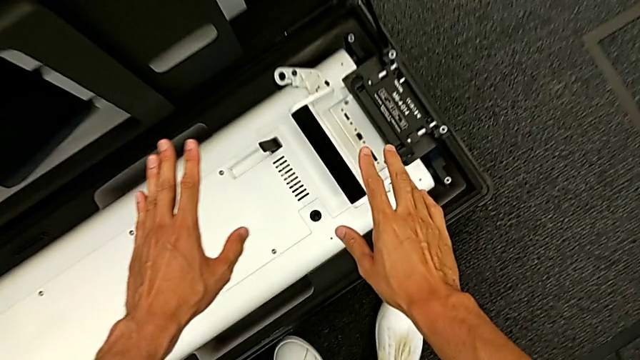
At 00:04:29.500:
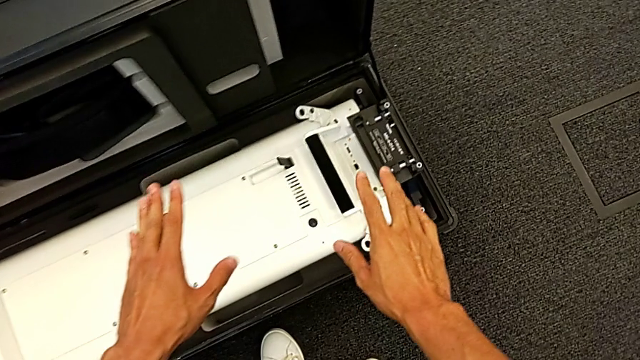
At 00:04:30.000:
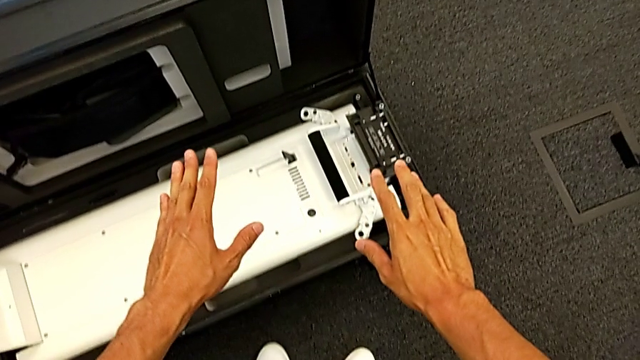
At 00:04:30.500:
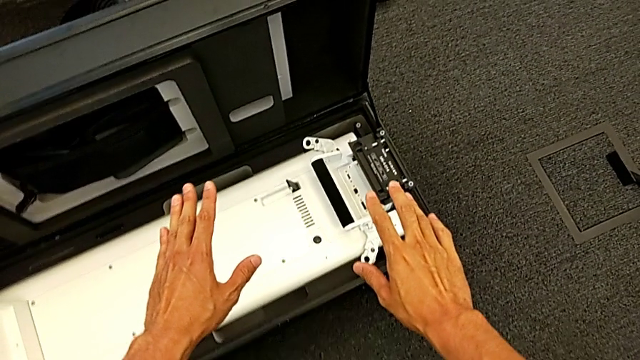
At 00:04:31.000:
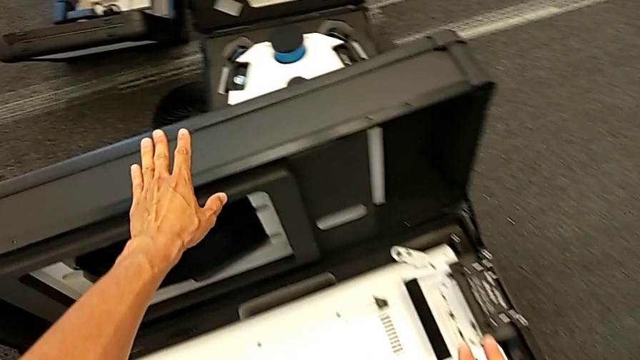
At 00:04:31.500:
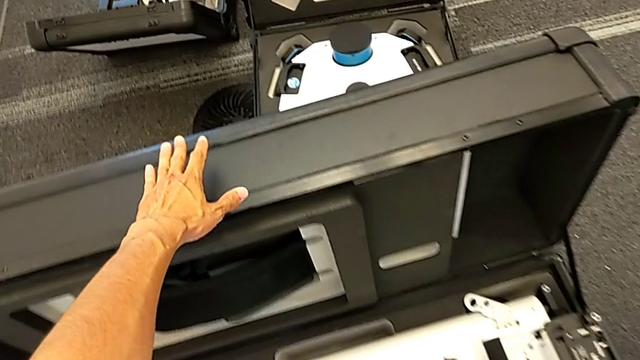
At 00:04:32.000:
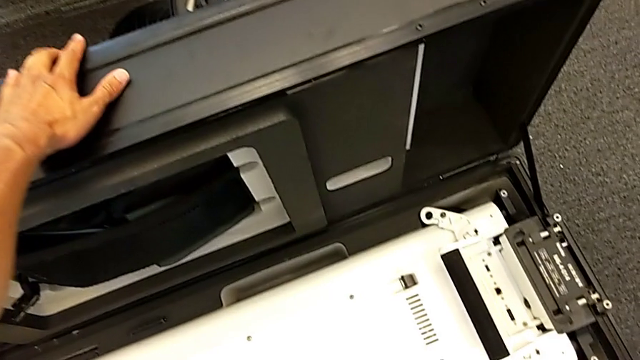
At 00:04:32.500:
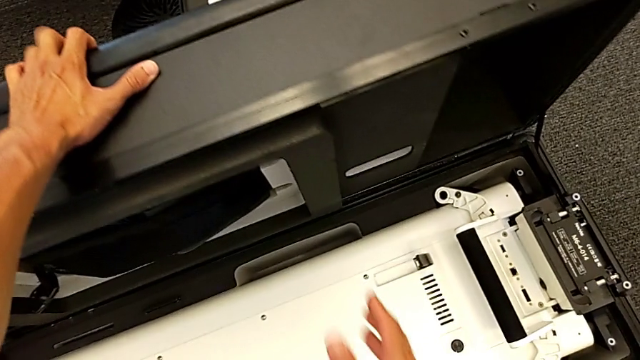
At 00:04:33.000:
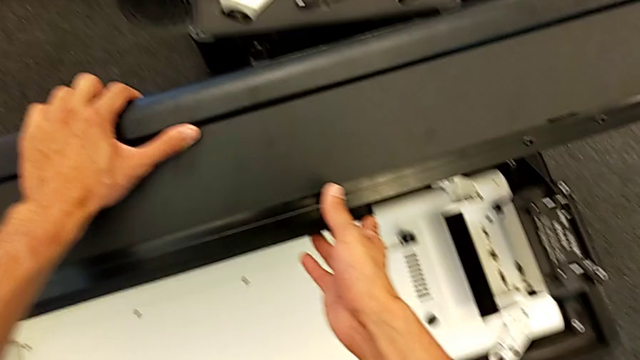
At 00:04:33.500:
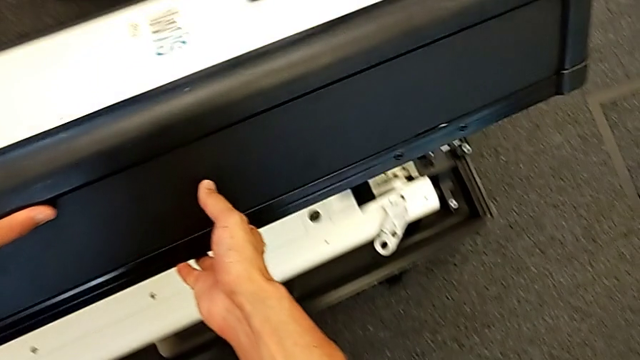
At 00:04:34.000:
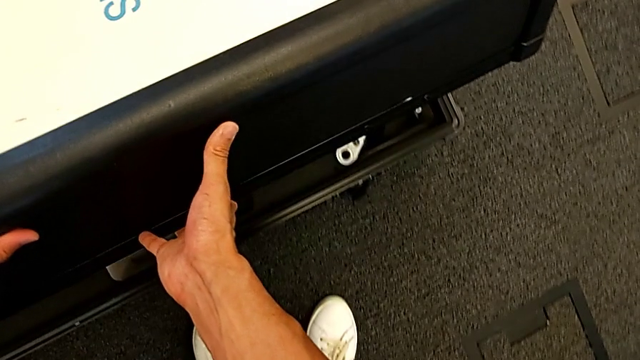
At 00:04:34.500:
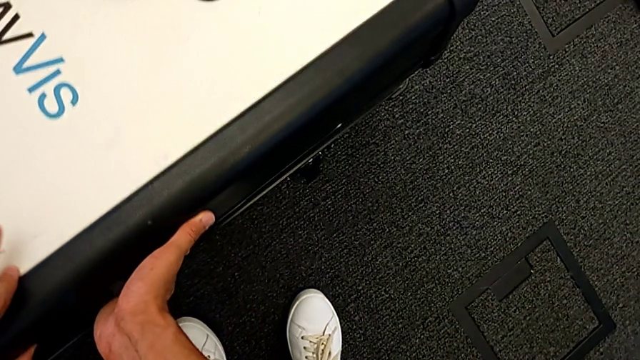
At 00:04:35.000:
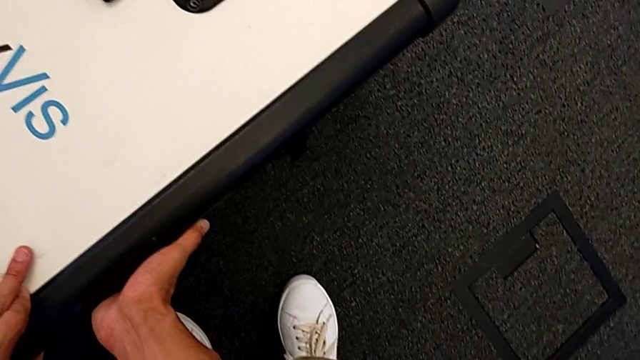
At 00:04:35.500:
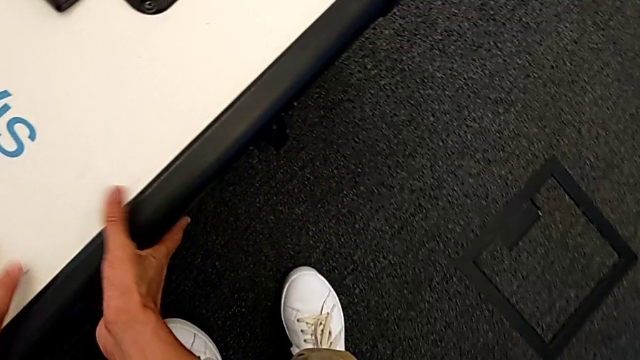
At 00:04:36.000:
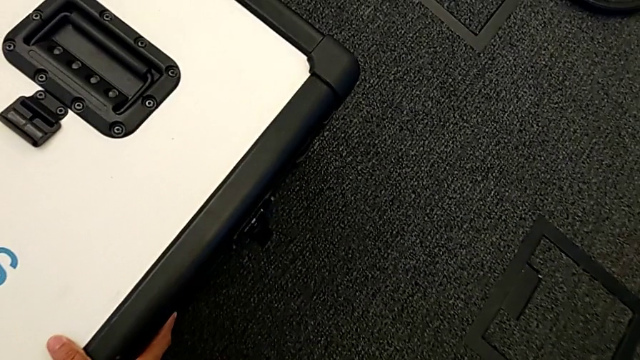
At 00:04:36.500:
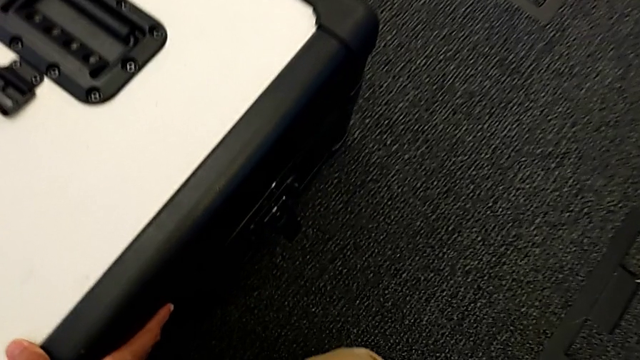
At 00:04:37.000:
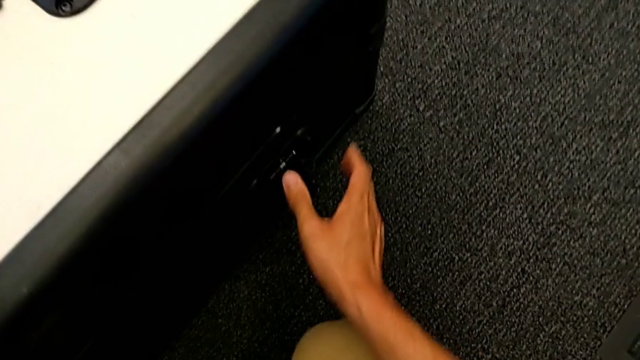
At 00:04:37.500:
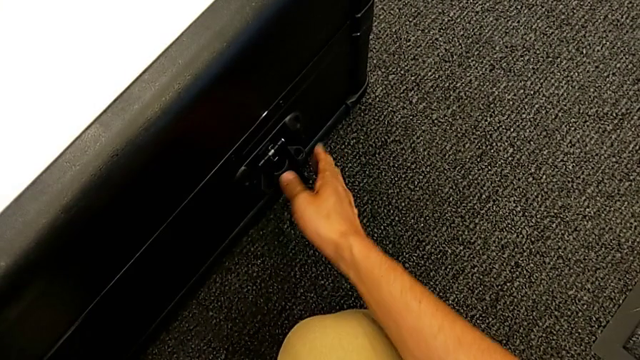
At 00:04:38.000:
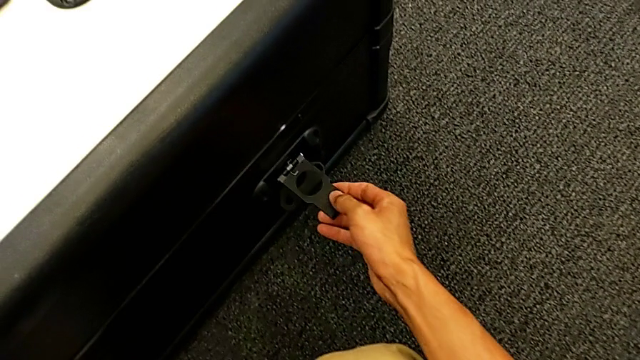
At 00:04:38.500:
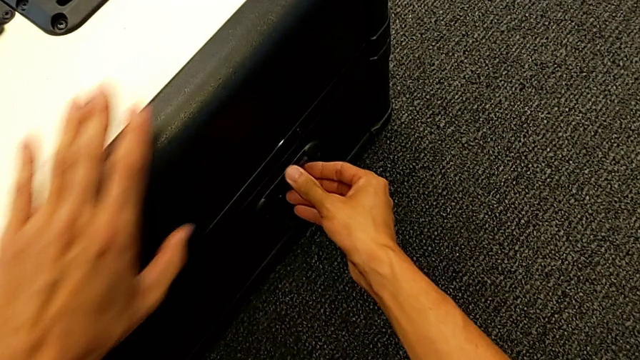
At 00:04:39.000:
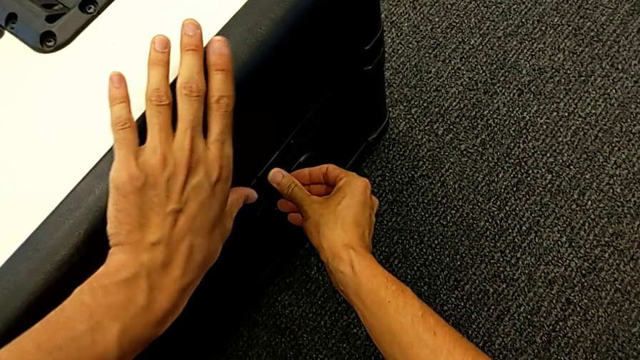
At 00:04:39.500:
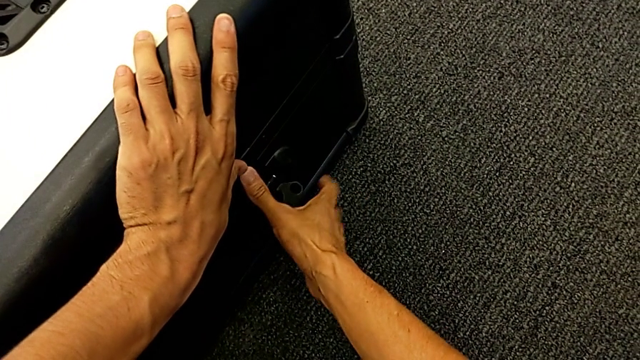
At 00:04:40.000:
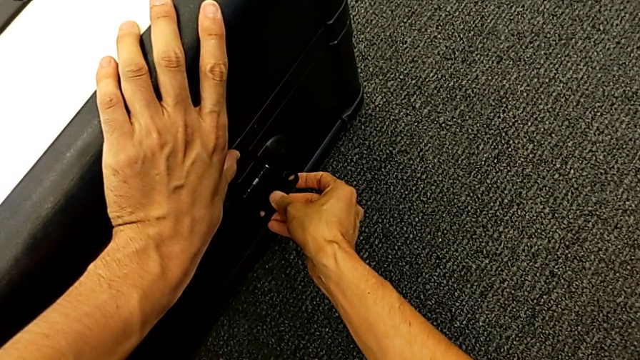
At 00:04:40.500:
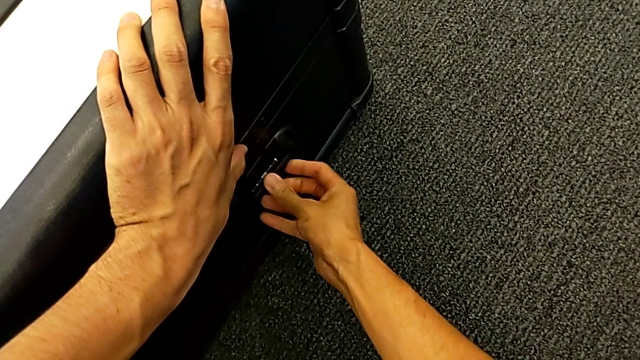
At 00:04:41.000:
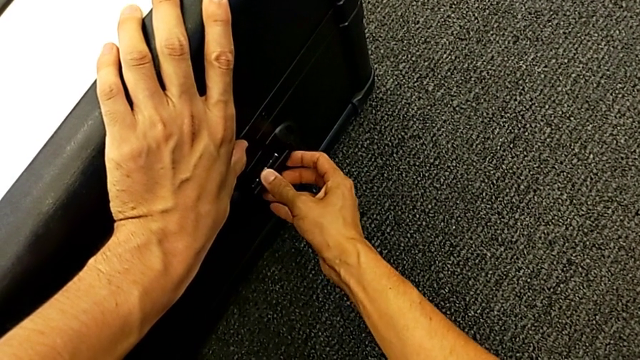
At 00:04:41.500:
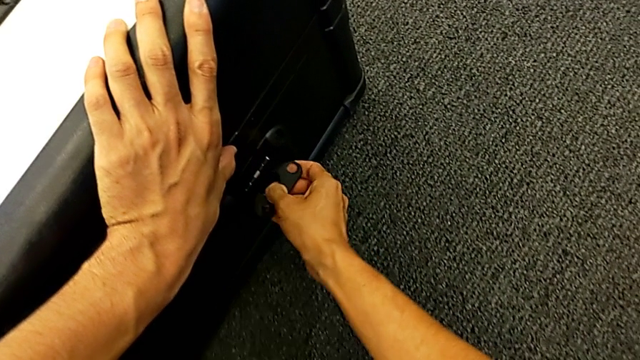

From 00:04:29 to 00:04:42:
The camera wearer is closing the box. They close the box and grab the right box lock.

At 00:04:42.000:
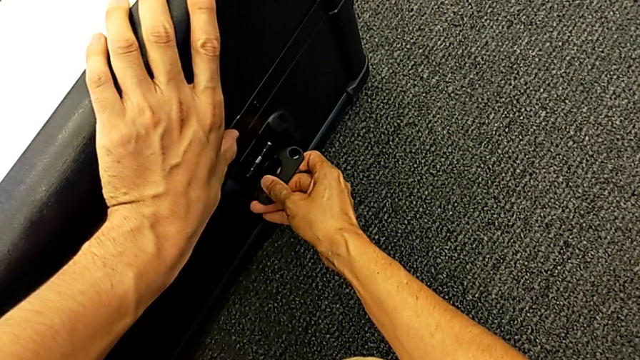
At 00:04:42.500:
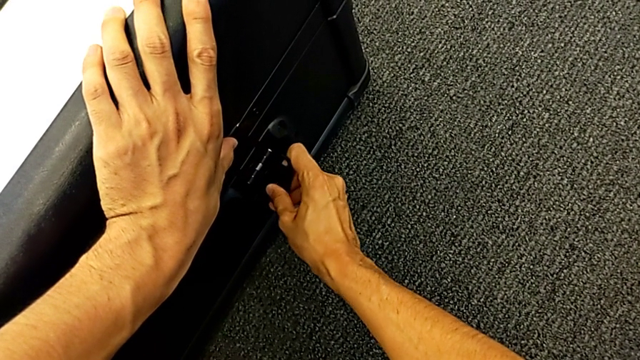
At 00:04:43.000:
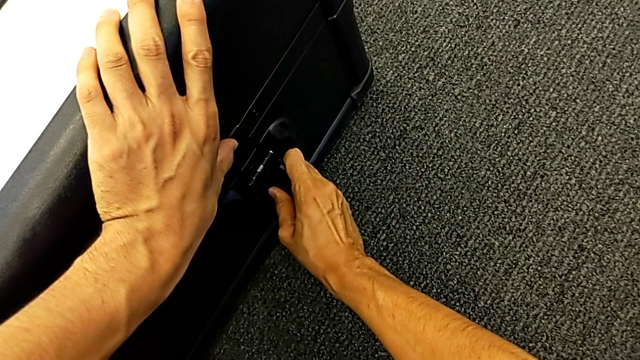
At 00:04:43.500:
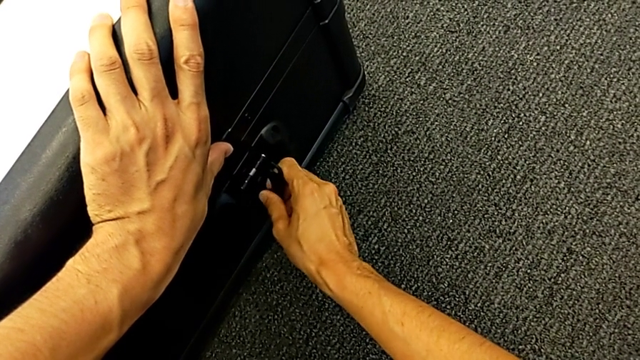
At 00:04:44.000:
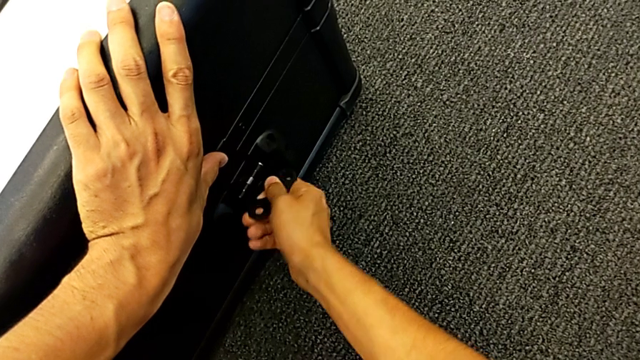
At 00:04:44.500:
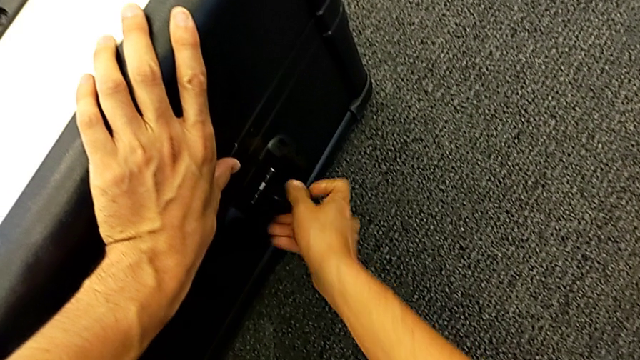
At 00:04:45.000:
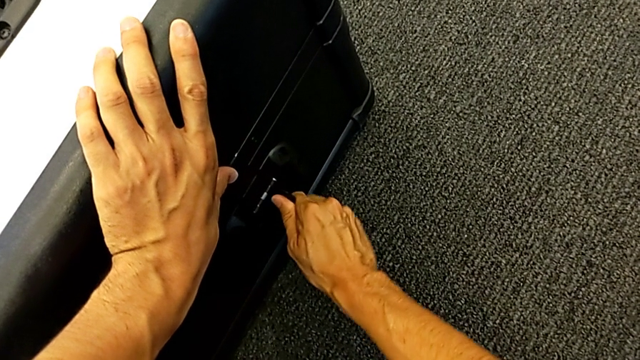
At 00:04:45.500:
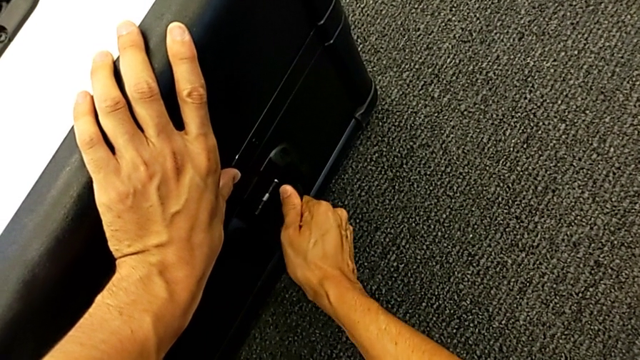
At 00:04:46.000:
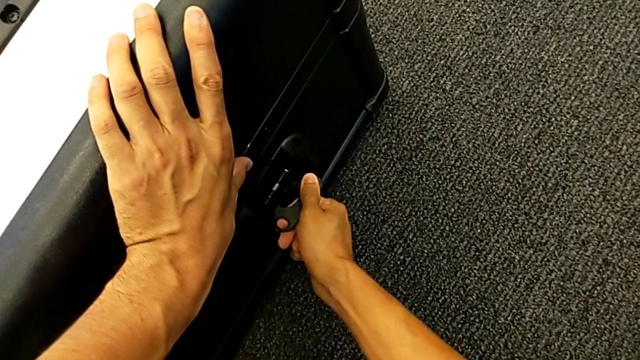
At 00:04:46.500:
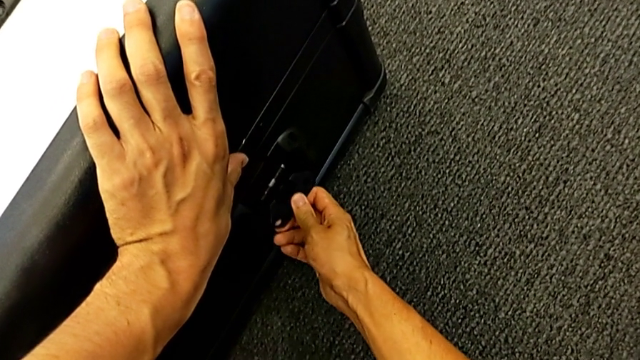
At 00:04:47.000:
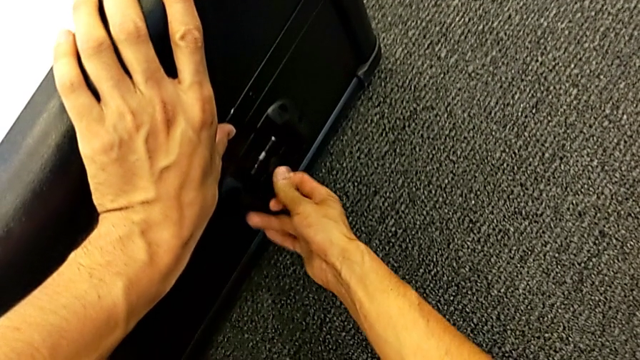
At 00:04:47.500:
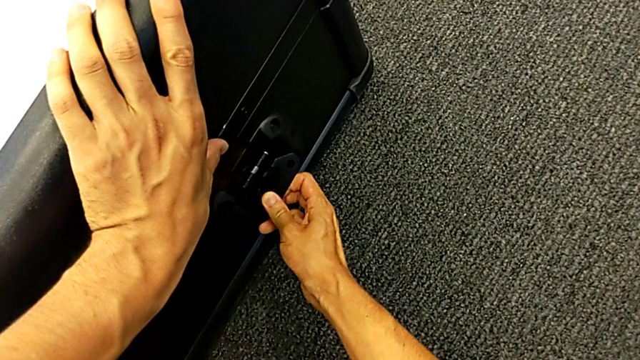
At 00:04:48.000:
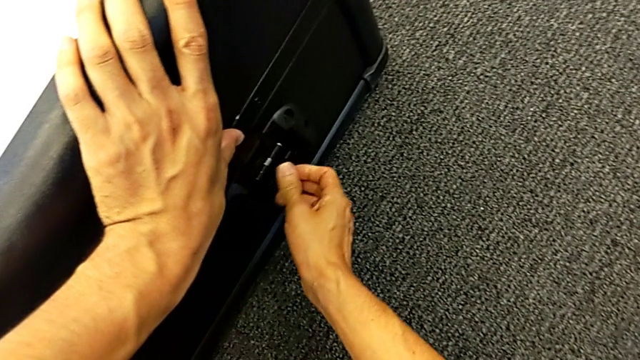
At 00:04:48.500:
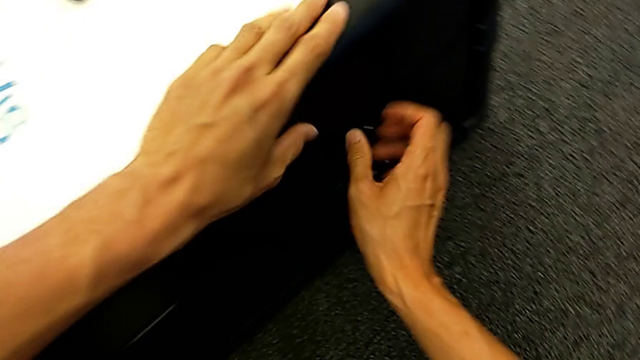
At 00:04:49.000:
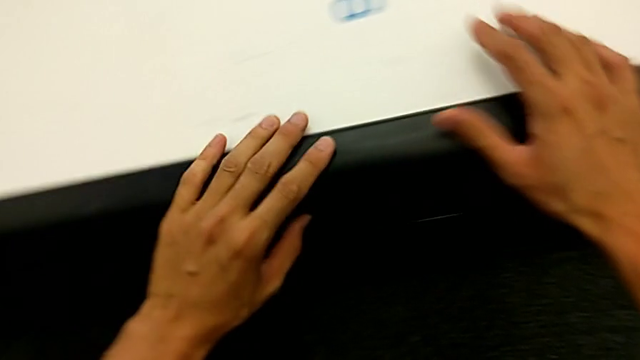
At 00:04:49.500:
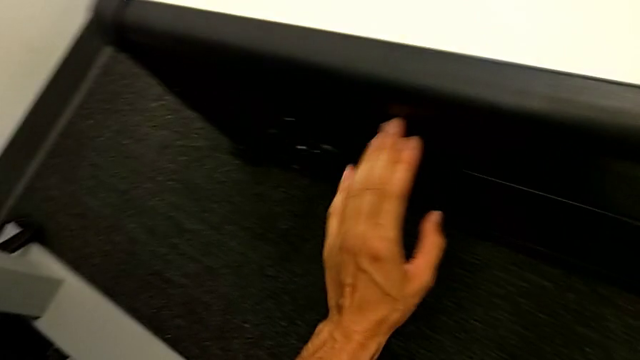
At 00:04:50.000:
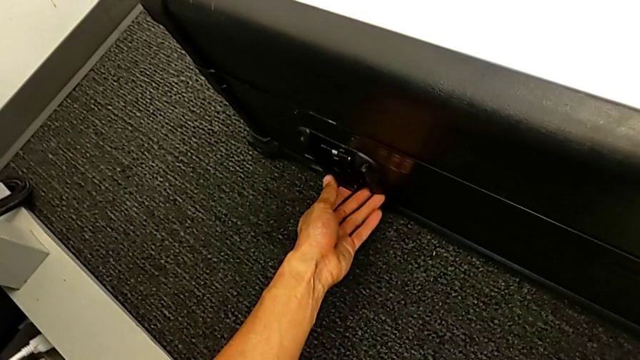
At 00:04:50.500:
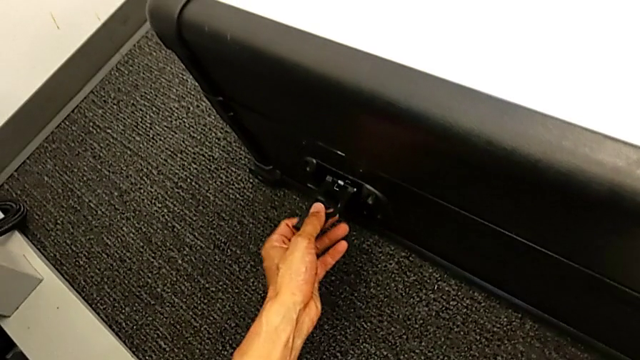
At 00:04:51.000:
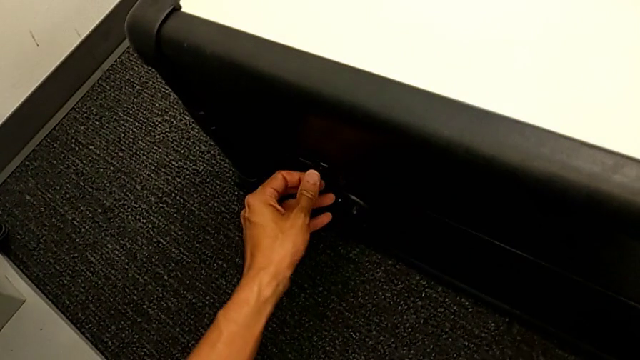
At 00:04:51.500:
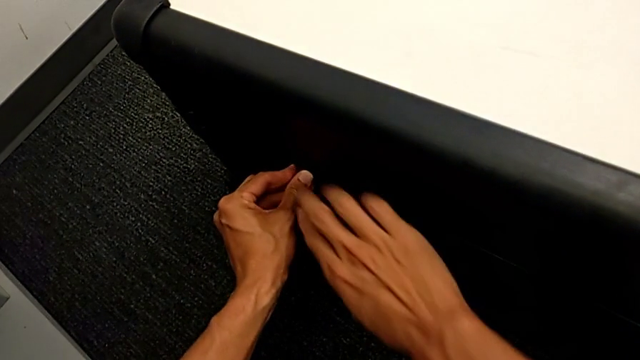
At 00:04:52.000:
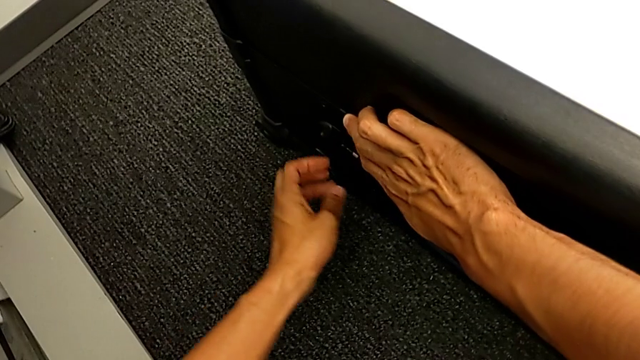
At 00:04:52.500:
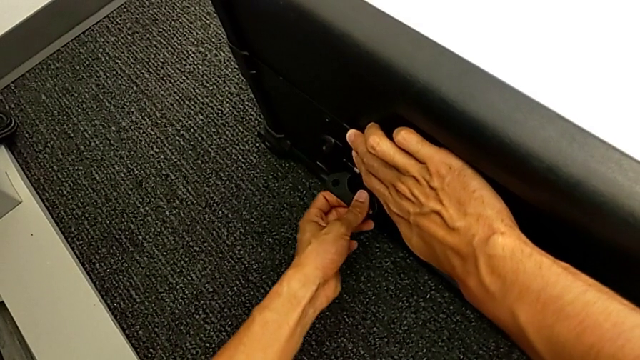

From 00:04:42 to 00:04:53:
The camera wearer is closing the box. They rotate the box lock, close the right box lock and grab the left box lock.
